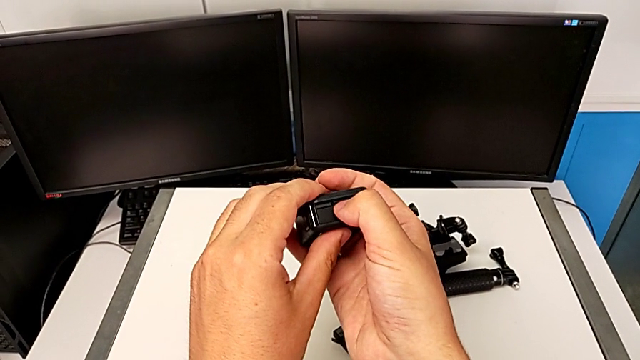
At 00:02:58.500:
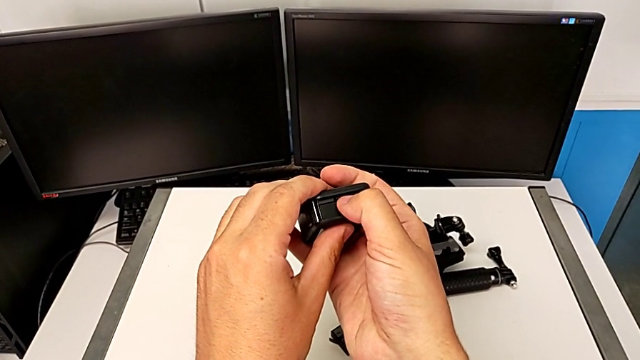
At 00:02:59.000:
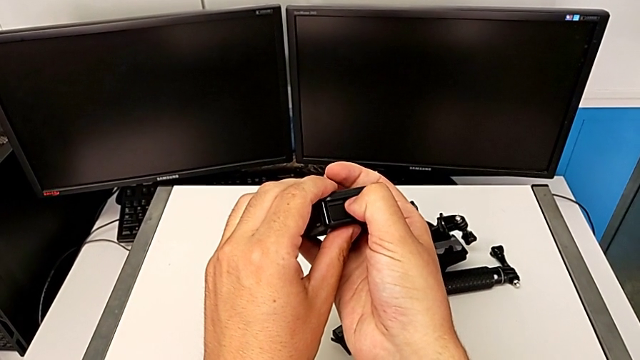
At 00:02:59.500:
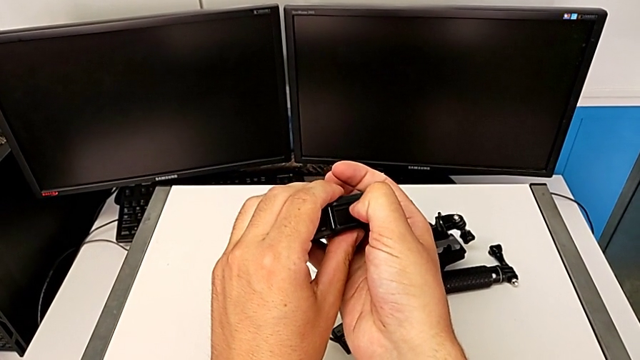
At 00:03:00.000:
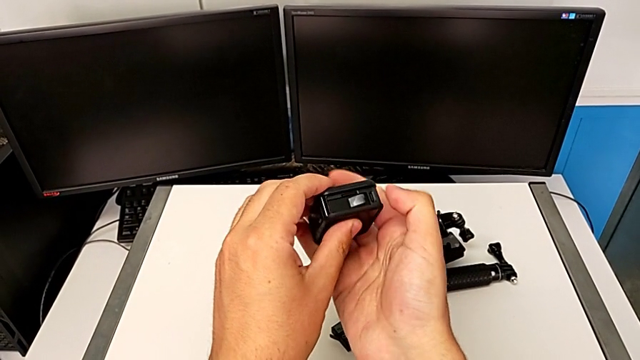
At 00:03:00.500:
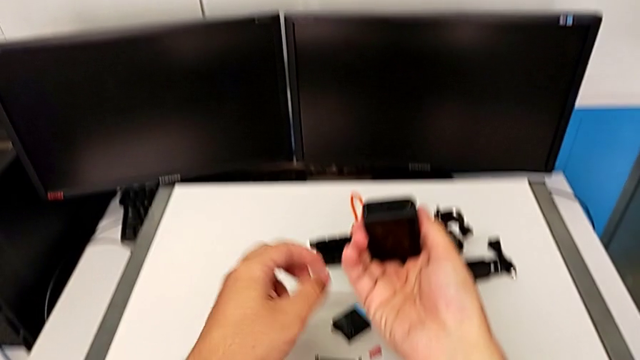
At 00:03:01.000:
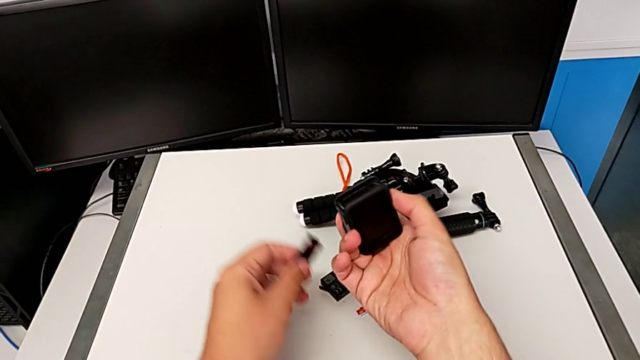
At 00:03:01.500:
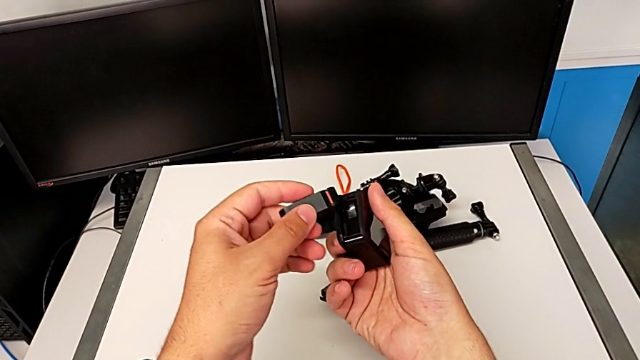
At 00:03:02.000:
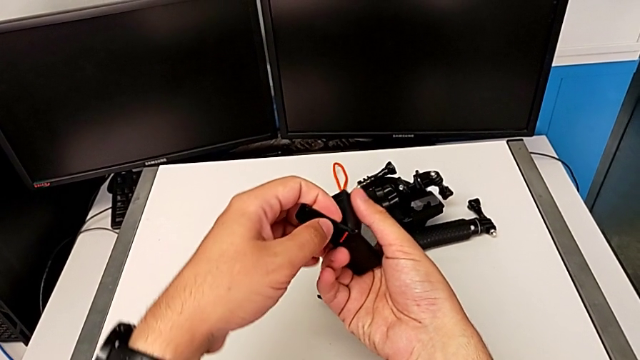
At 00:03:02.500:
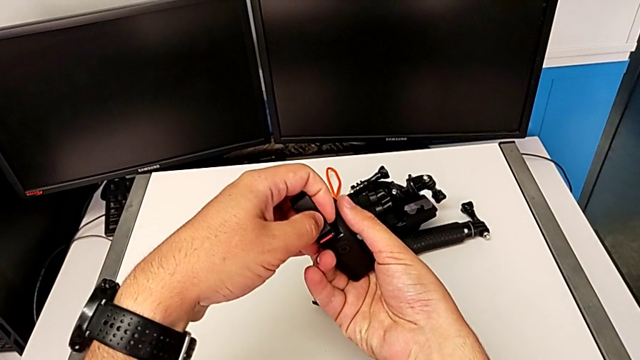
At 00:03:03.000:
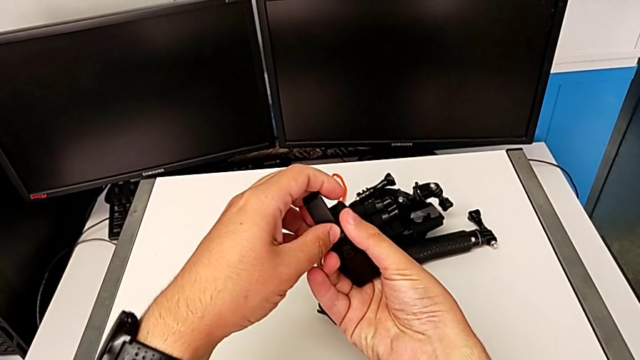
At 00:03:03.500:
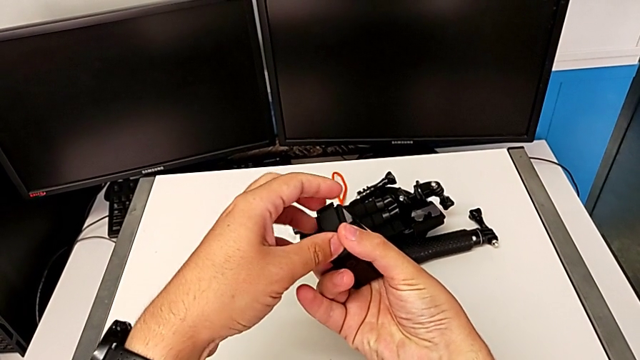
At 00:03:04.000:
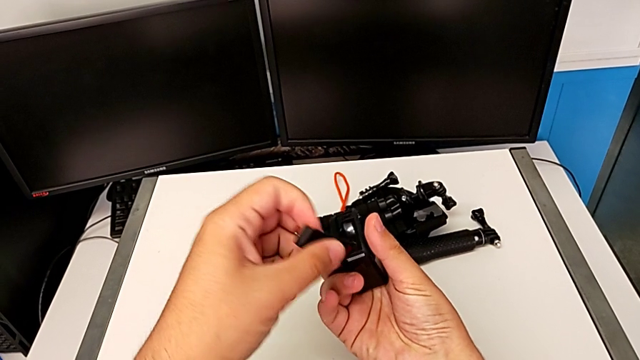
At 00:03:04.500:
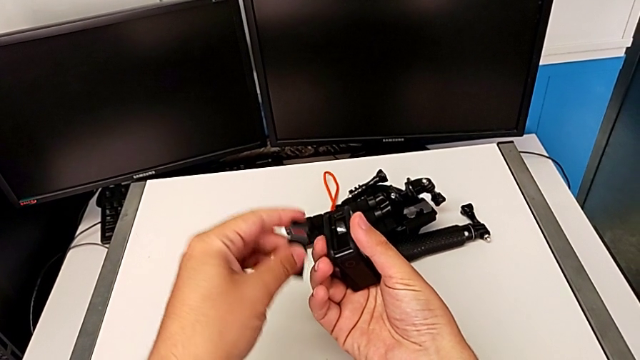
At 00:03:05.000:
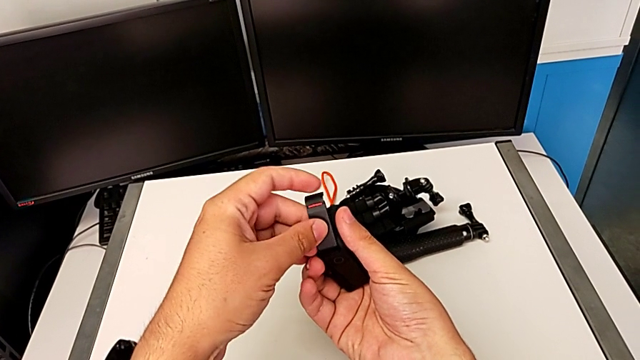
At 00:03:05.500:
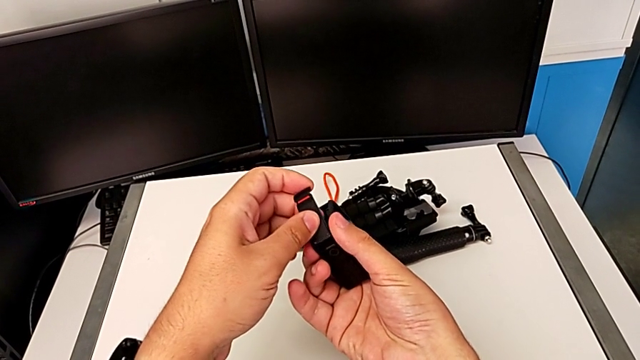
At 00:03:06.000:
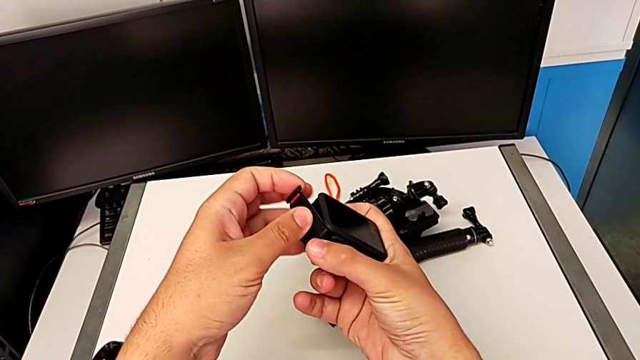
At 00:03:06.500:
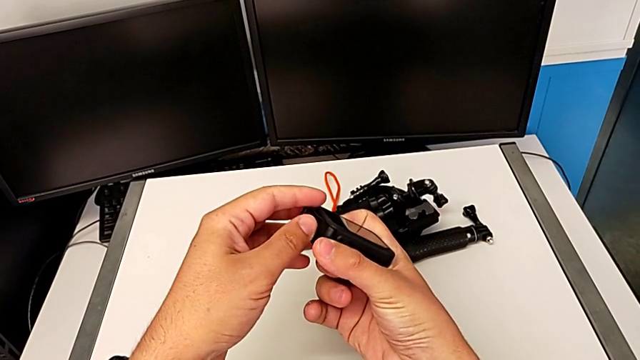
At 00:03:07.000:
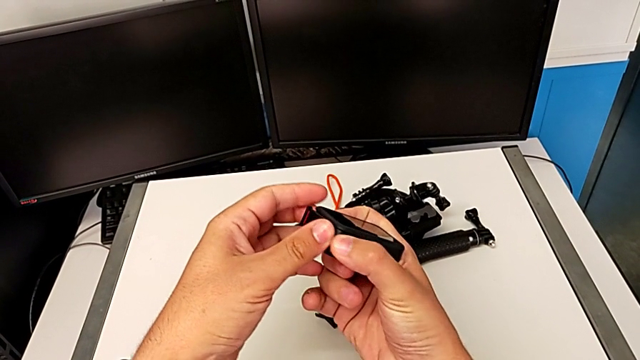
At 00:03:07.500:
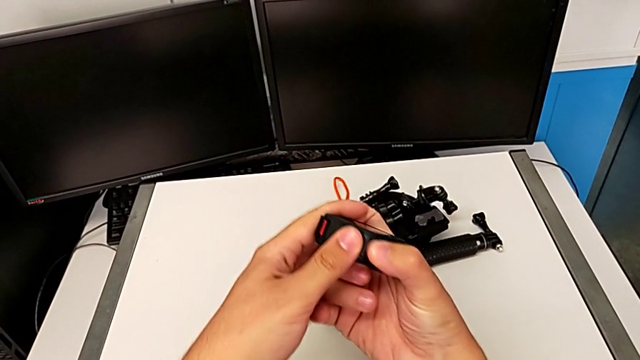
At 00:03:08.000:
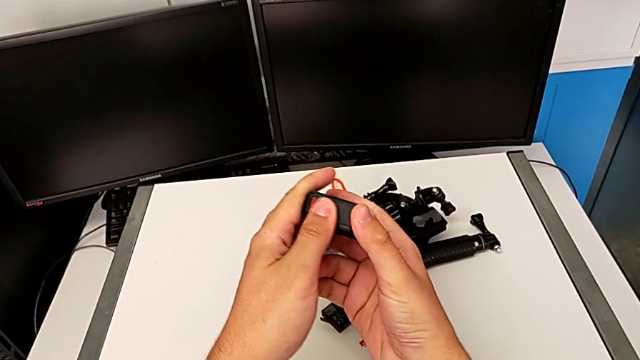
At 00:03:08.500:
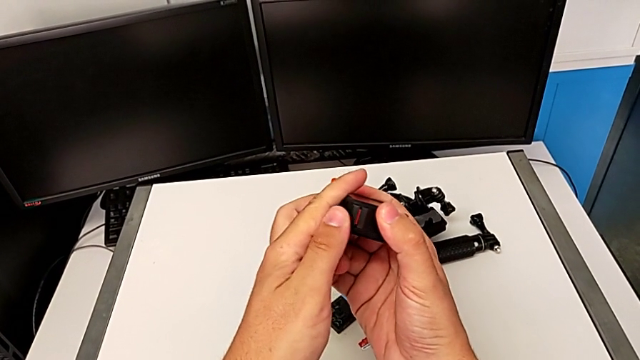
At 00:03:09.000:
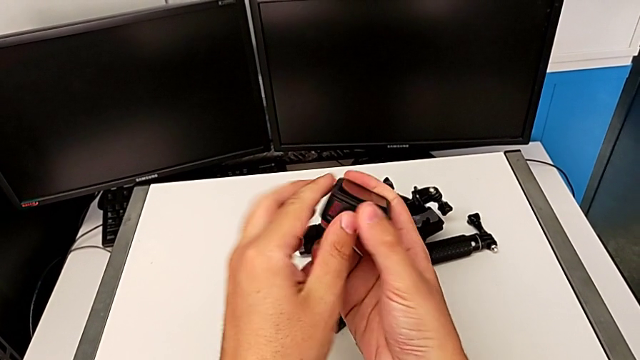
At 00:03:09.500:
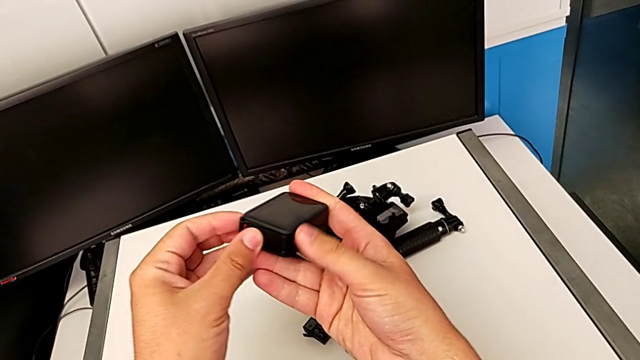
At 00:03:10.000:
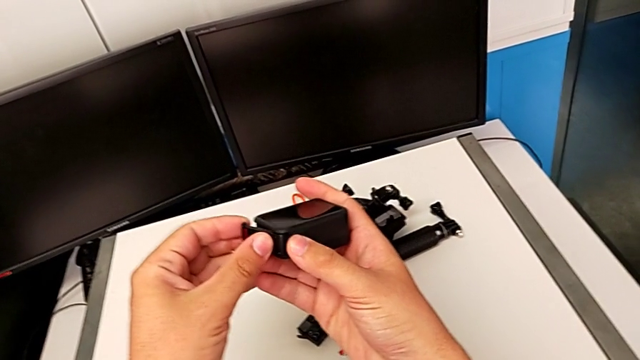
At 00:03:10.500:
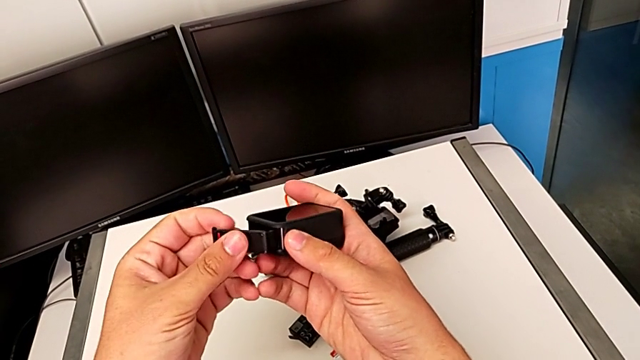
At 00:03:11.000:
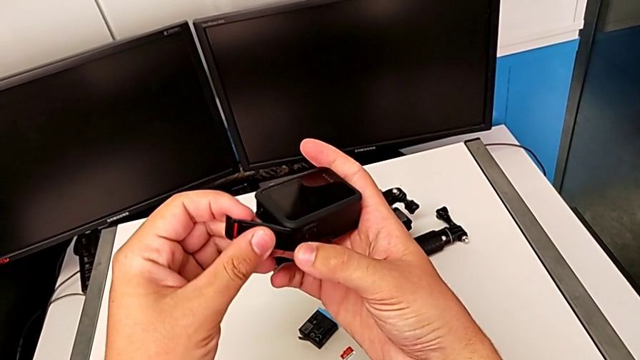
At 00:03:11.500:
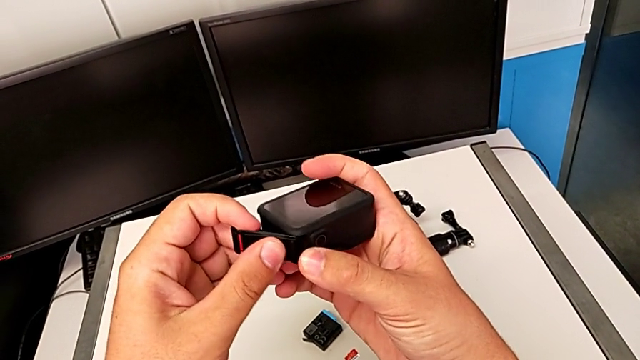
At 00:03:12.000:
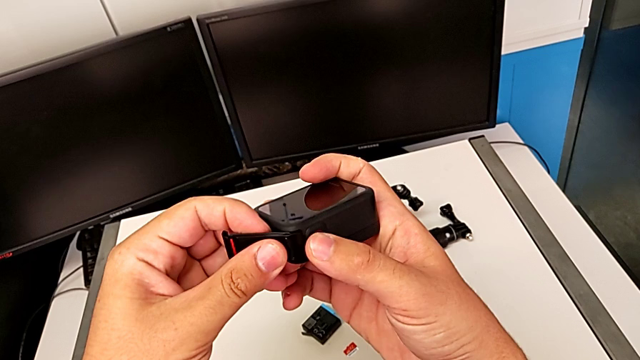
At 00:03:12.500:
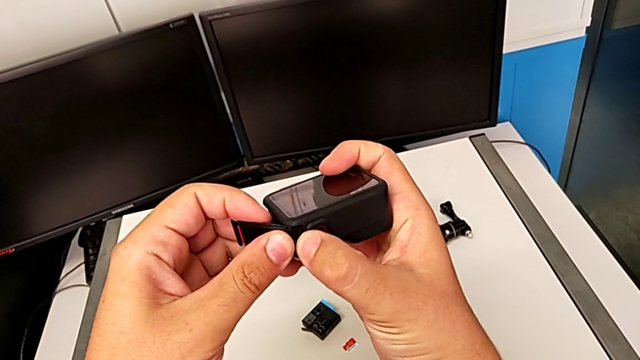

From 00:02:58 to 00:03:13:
The camera wearer is changing the microSD card. They insert the new SD card and inspect the battery door.

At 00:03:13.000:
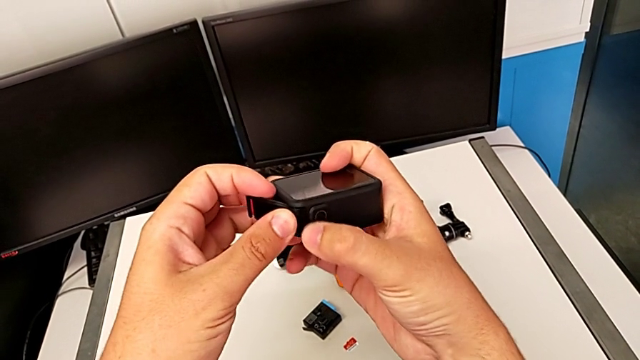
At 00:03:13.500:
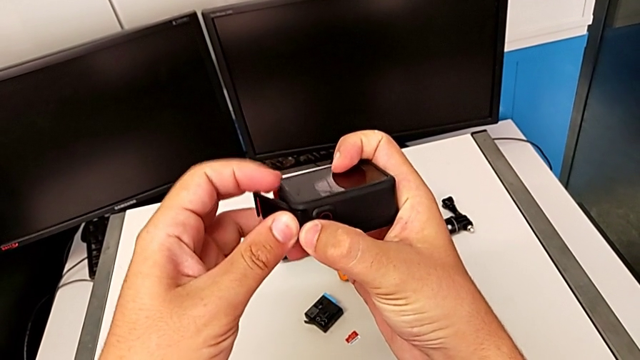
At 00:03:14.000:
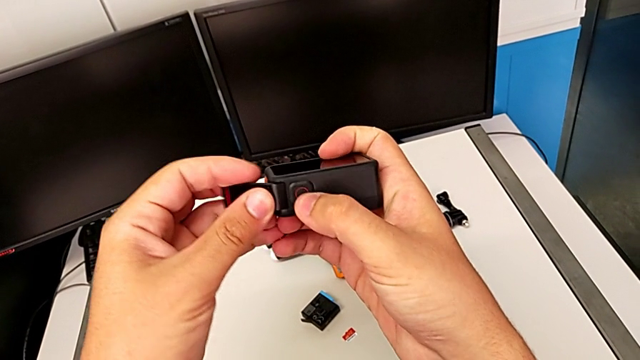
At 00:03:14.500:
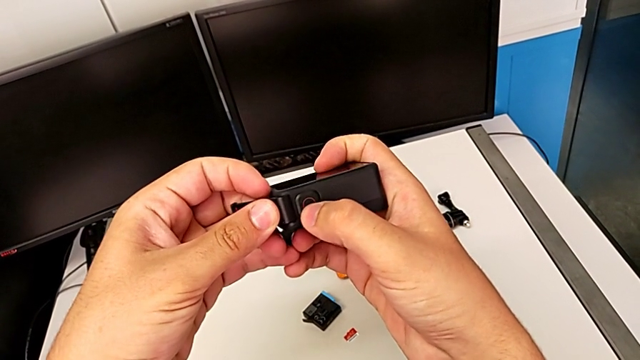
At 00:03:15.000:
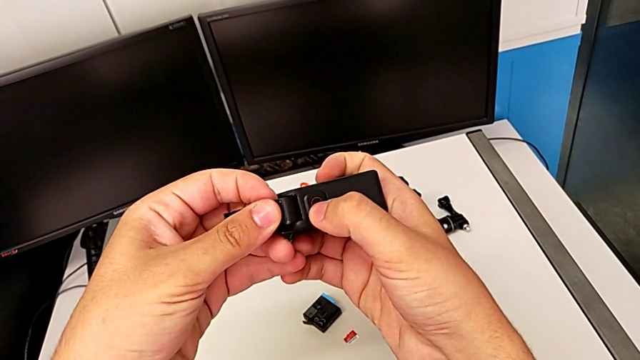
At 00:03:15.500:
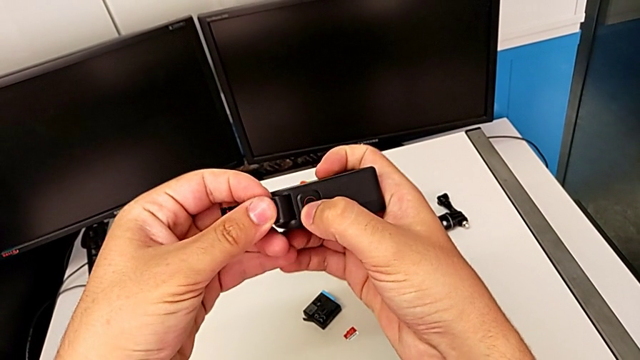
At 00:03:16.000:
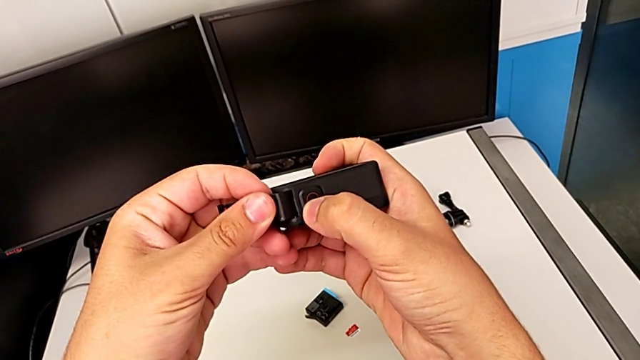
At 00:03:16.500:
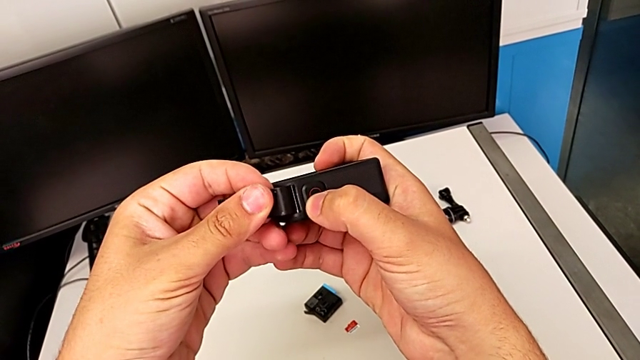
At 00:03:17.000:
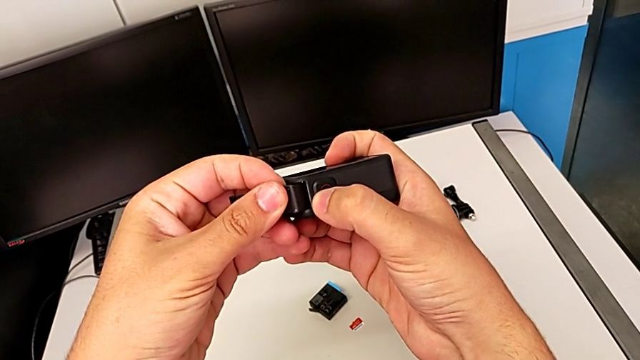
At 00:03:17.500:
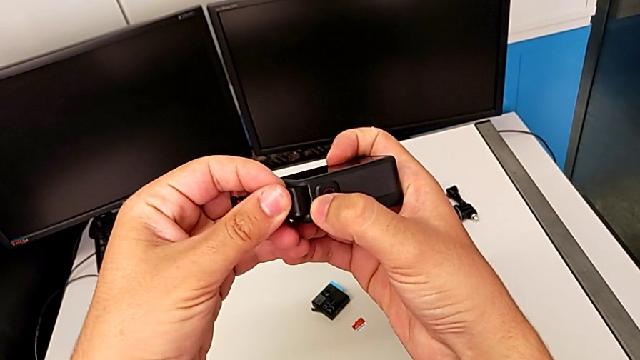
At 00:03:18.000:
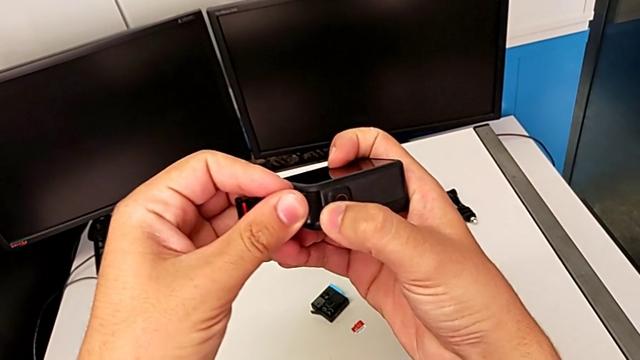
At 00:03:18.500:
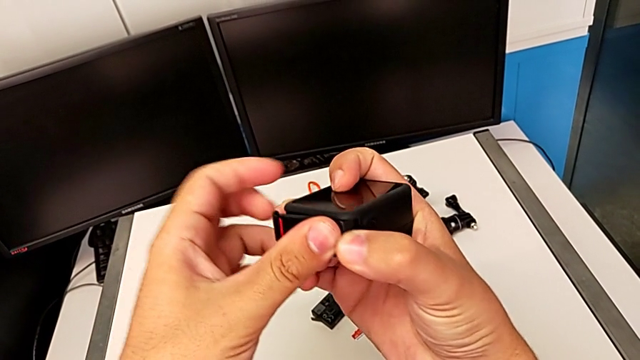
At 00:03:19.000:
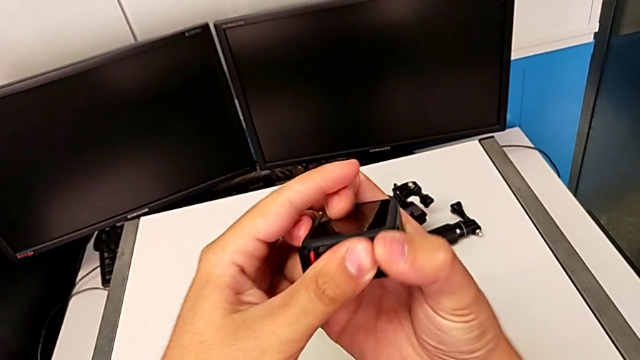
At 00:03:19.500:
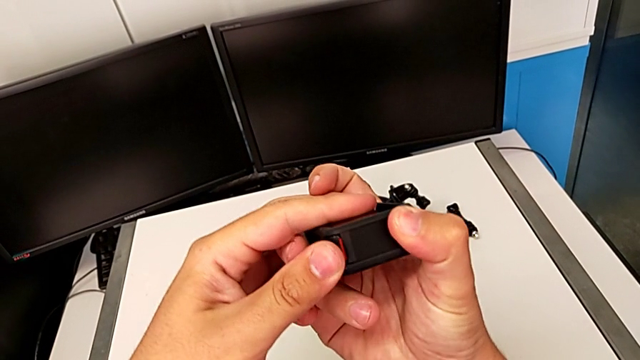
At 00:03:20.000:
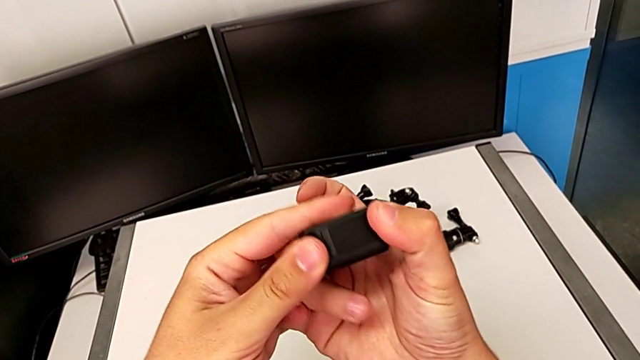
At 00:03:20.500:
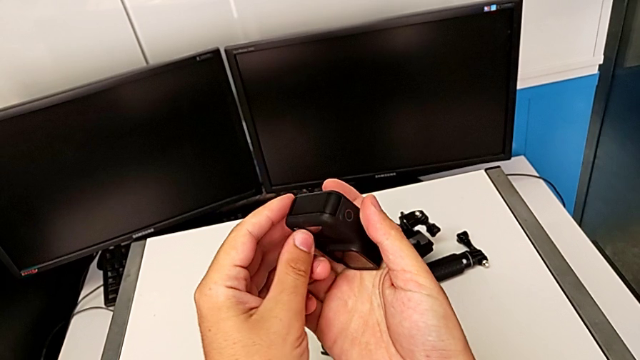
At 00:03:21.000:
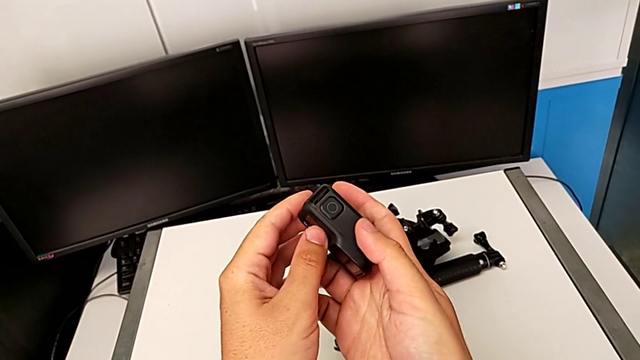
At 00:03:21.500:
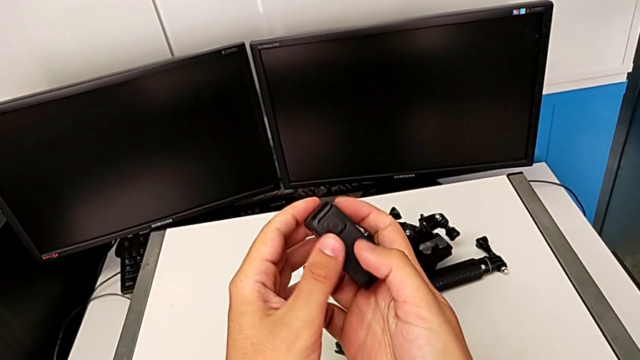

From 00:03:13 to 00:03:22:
The camera wearer is changing the microSD card. They close the battery door.
